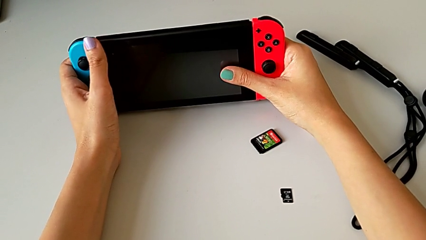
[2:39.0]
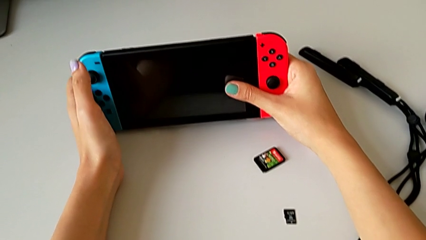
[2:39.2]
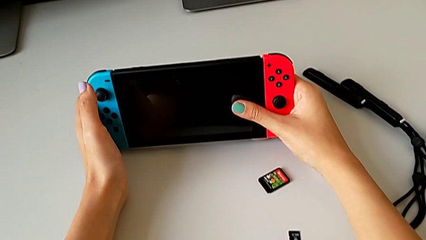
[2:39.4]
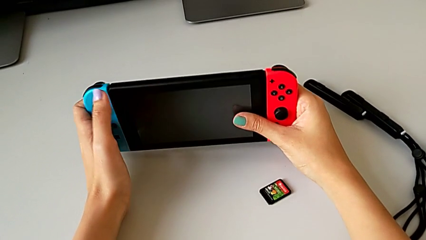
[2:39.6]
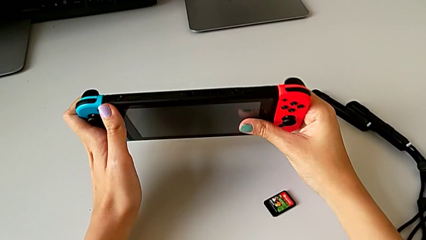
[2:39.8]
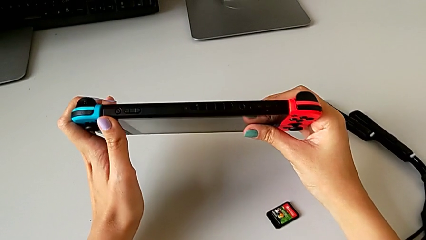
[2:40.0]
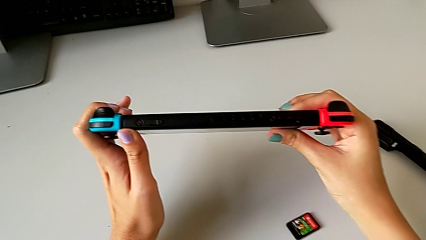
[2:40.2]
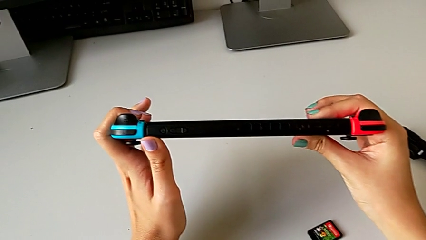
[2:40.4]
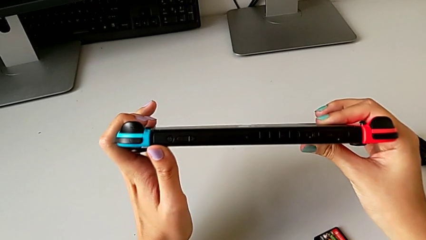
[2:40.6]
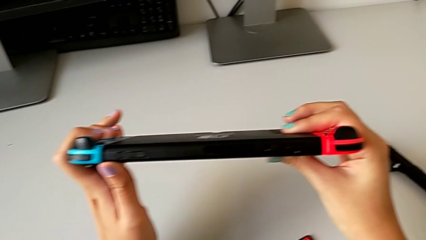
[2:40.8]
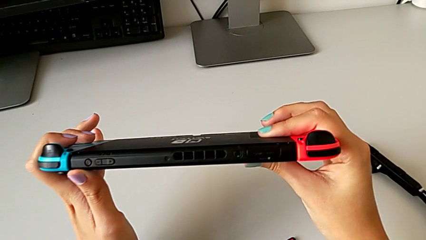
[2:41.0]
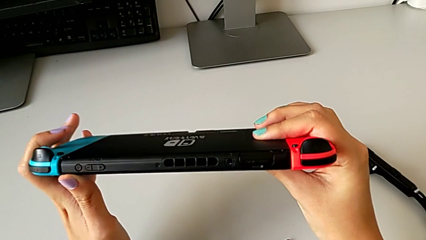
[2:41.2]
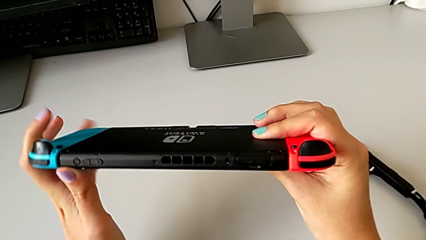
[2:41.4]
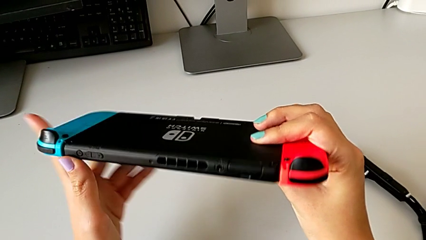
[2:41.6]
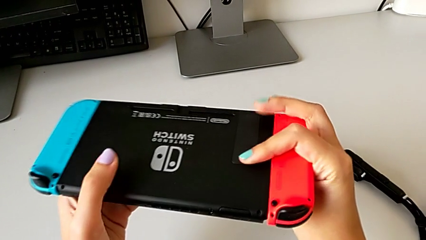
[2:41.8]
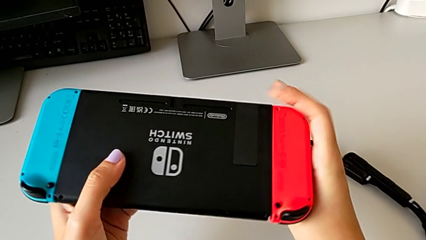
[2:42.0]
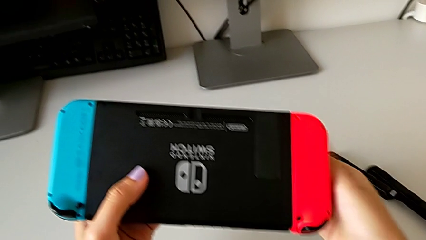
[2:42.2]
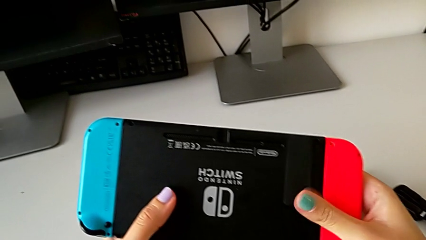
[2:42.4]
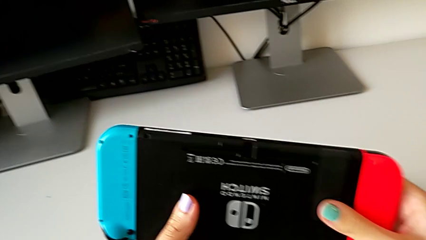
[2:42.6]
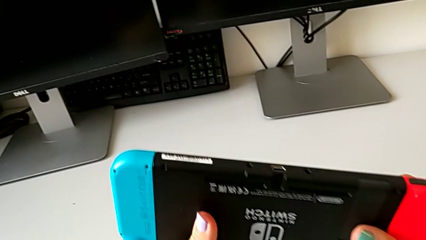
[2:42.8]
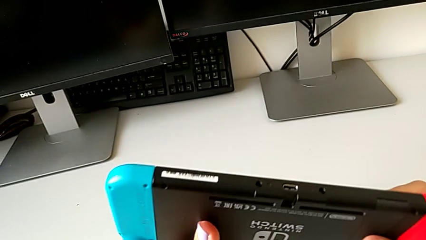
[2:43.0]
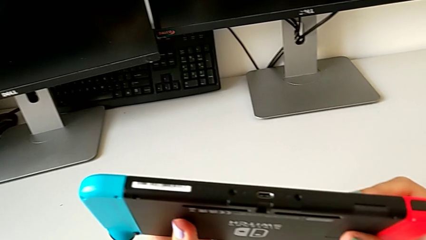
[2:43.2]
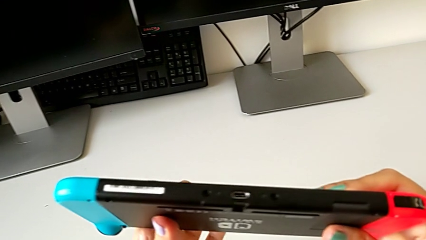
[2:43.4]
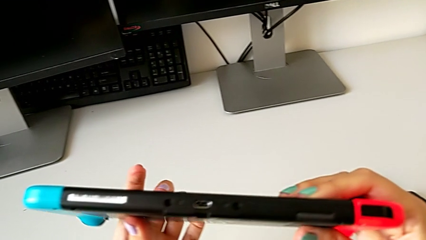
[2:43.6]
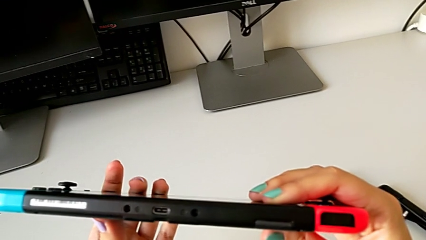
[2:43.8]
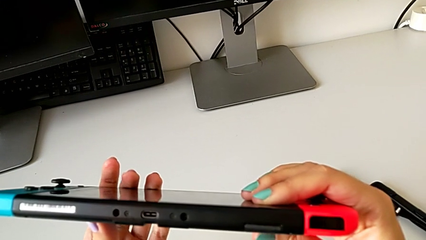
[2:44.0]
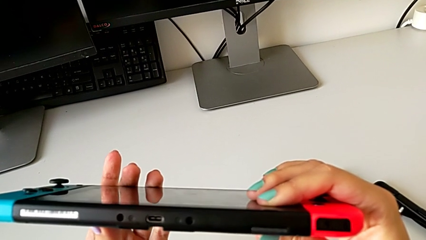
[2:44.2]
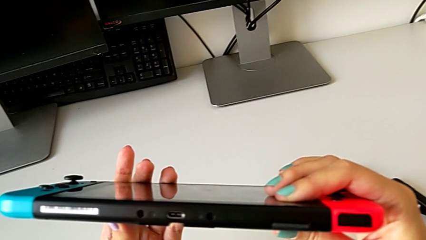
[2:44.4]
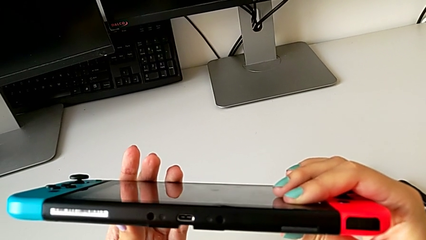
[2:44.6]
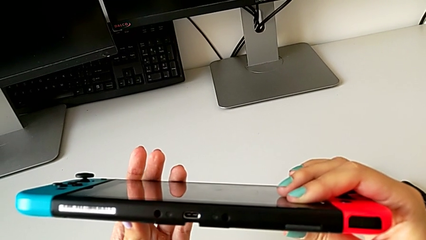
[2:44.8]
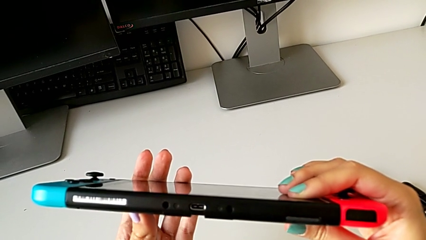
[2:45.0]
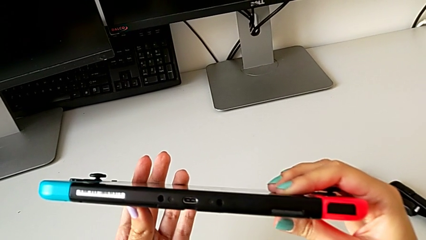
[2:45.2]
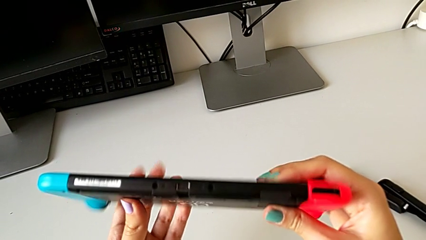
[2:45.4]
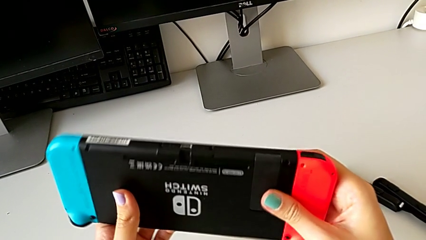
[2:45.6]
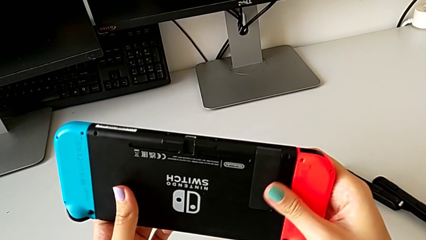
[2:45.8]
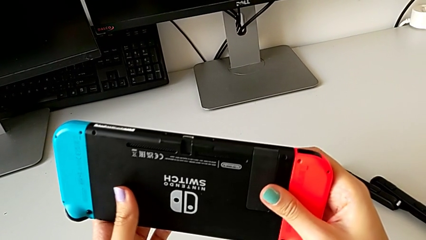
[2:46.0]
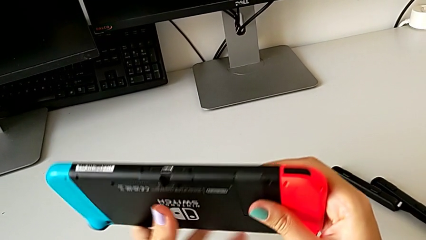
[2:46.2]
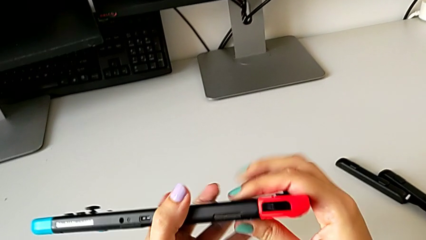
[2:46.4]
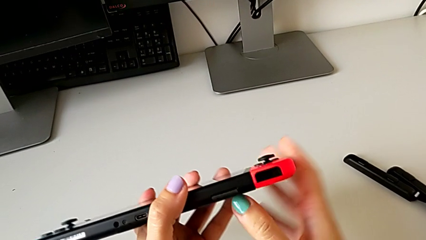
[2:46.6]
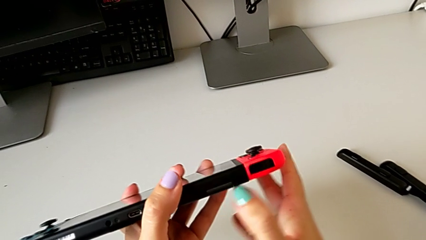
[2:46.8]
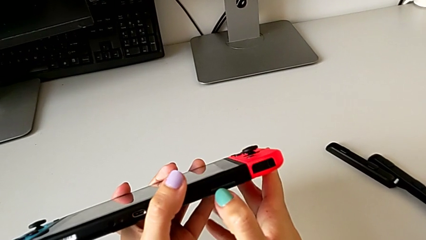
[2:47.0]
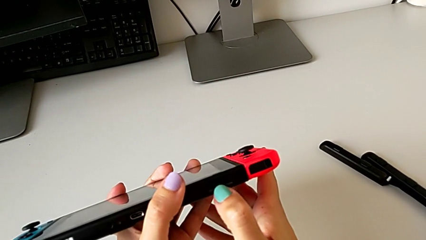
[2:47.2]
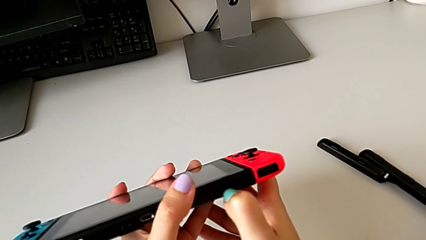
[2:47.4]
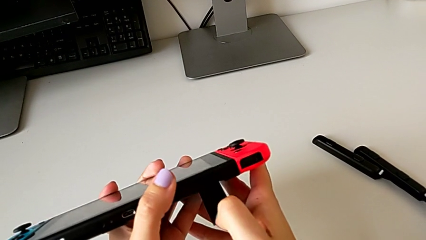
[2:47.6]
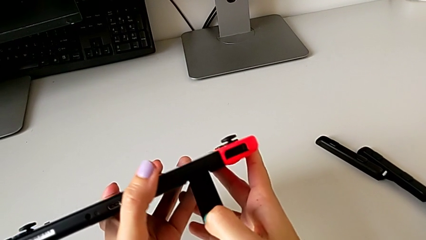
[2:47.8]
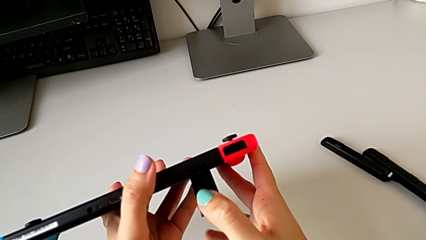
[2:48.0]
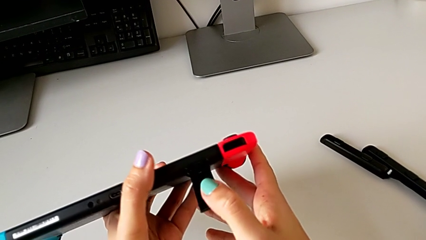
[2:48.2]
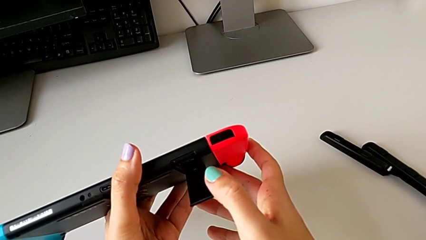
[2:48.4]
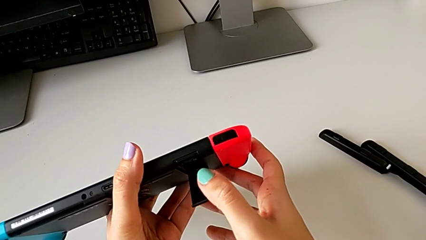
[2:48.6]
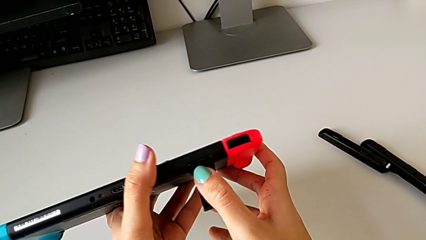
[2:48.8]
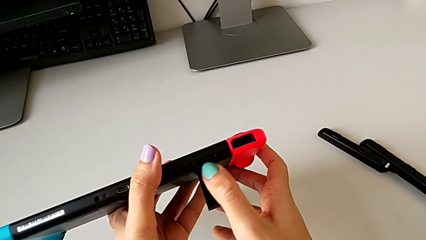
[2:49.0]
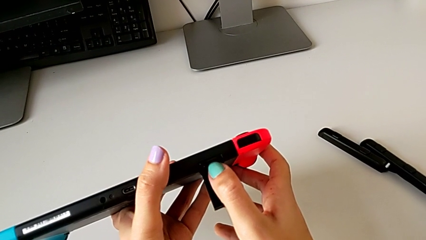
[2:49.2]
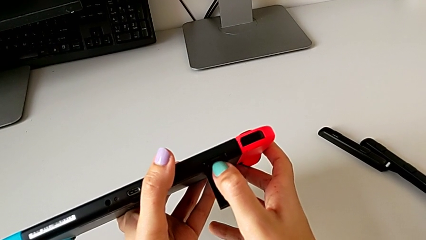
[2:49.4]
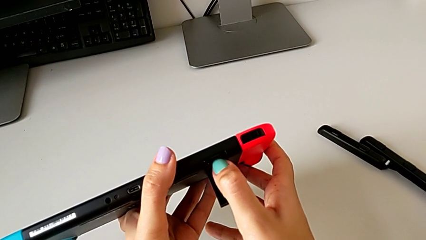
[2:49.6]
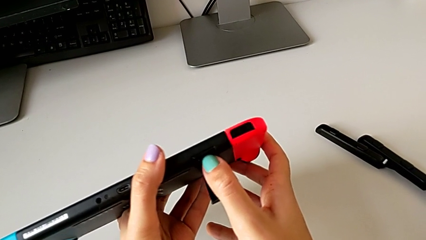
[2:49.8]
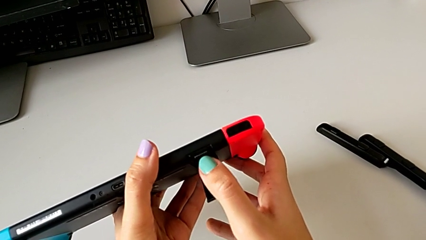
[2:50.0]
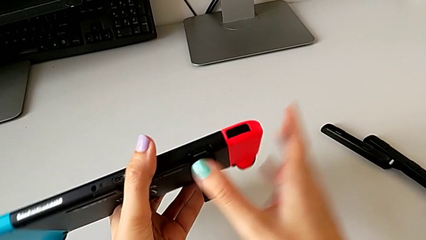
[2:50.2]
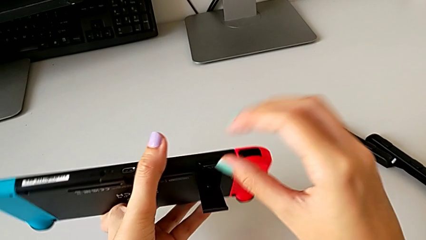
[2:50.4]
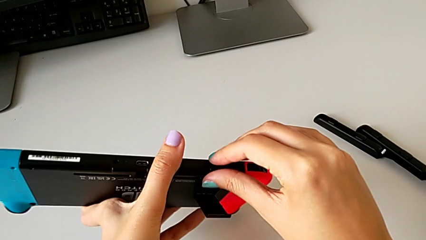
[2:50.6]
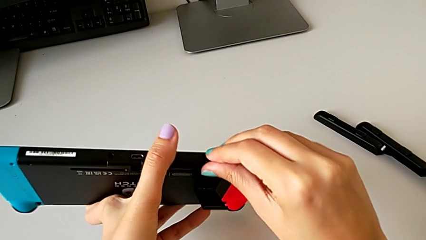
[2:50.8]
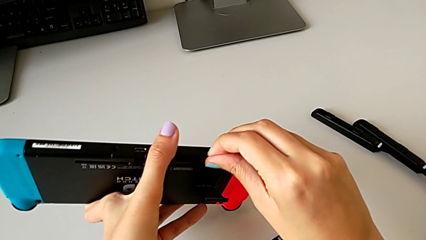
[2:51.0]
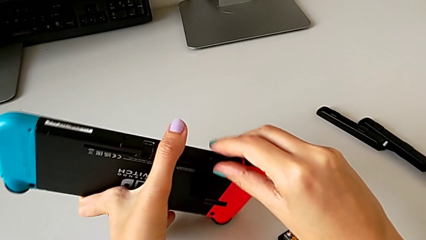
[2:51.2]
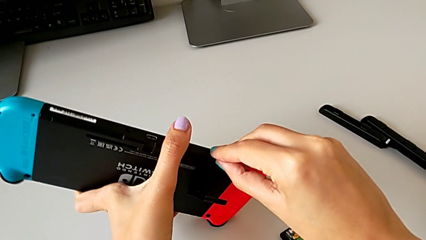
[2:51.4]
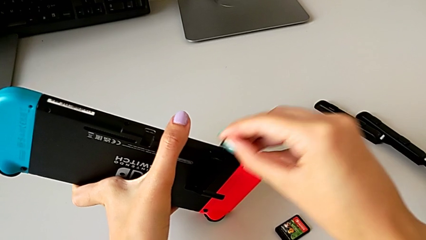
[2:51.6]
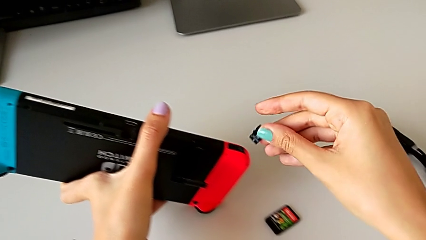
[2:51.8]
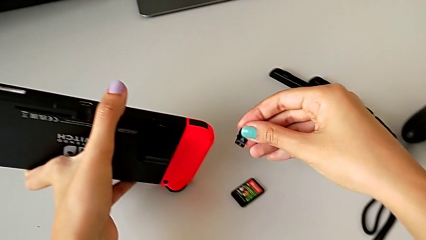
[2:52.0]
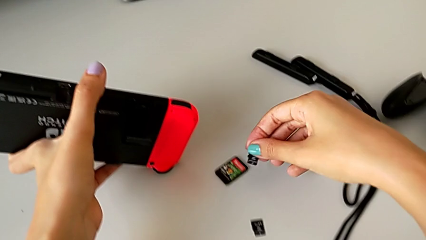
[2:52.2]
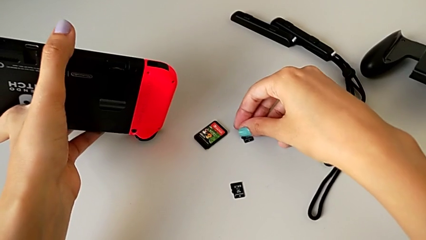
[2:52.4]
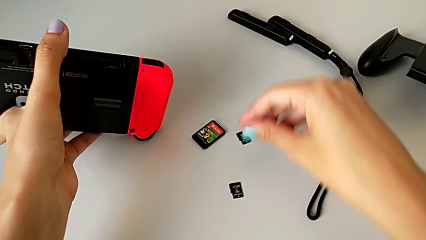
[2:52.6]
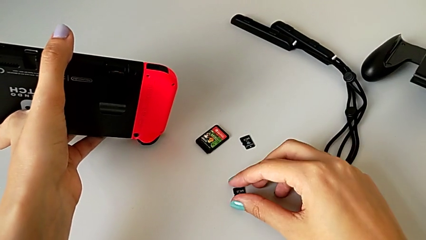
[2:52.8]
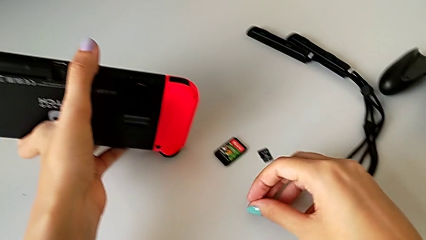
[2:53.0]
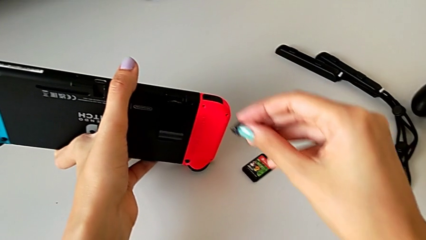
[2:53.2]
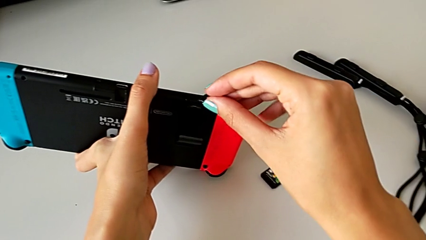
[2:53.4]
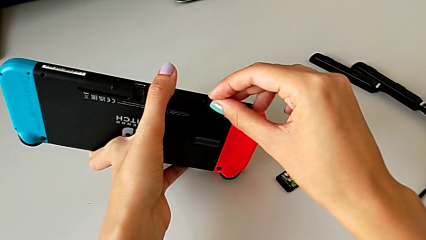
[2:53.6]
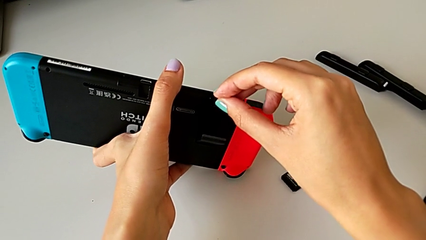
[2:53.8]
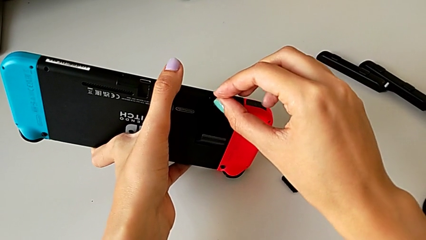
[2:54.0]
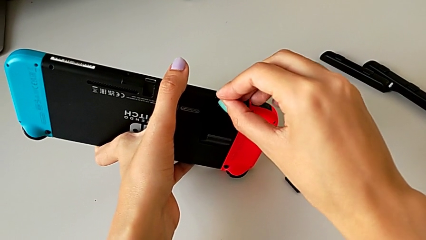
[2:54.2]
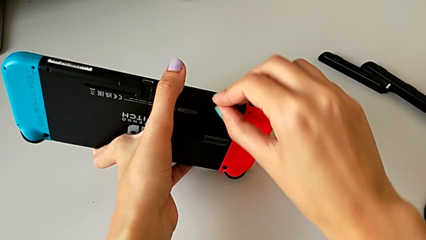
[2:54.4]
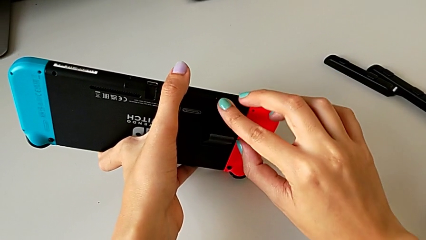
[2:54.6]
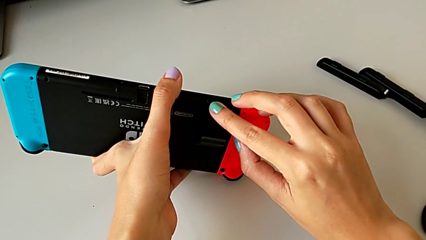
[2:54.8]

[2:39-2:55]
The camera wearer is exchanging the micro SD card on the Nintendo. They lift the Nintendo Switch, rotate it, inspect it, open the kickstand, push the SD card, grab it, withdraw it and grab the second SD card.
